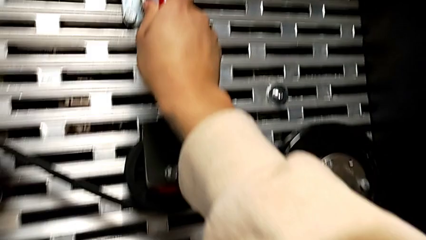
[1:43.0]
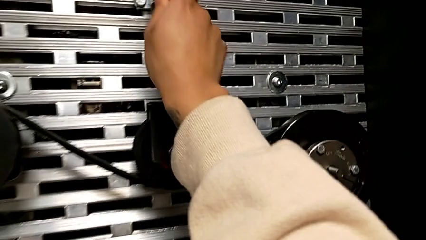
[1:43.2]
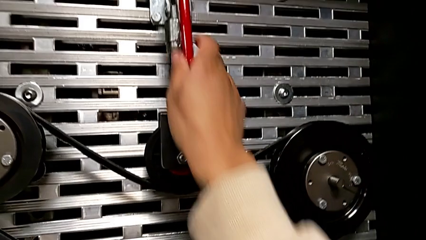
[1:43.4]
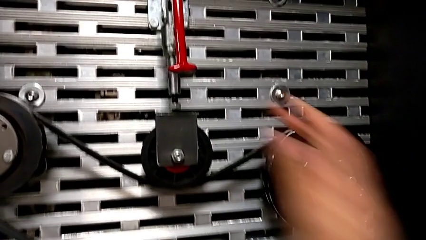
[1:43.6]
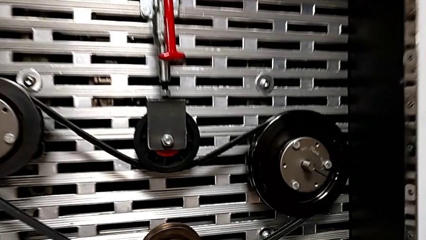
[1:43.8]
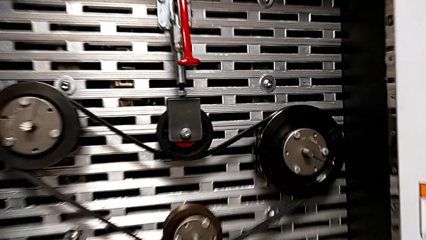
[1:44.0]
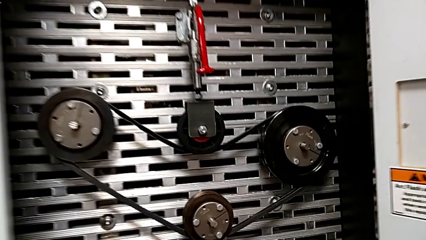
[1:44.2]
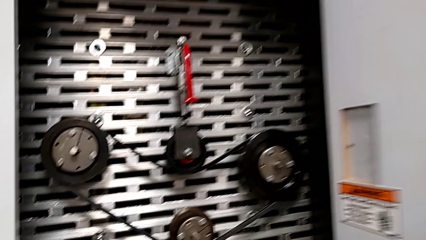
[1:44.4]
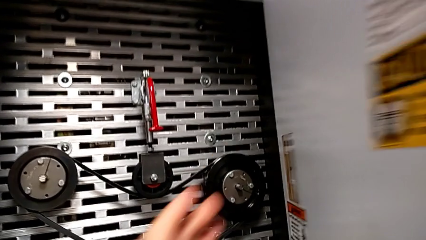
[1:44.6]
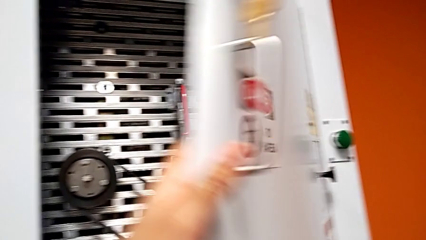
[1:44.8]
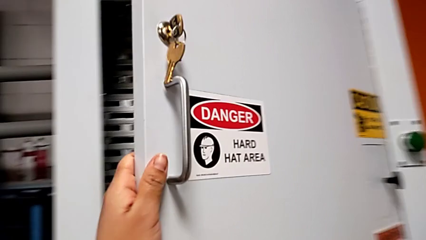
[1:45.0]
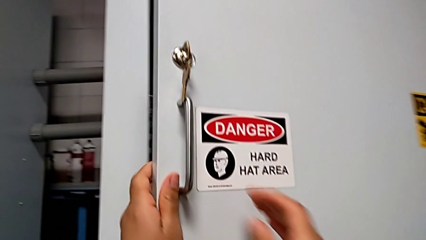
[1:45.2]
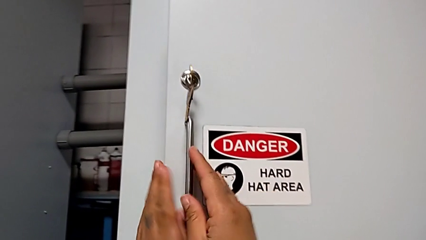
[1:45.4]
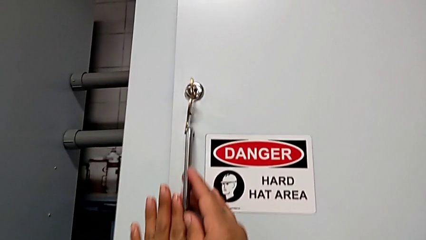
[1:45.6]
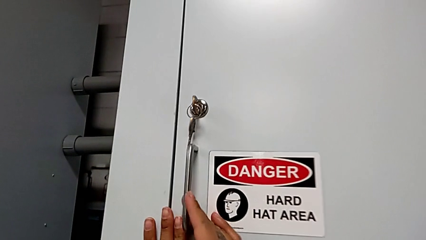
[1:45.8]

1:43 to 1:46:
The camera wearer closes the door. They close the front panel door.

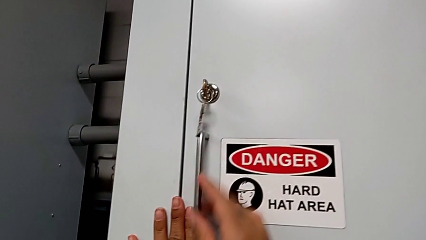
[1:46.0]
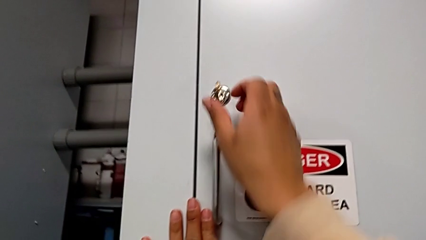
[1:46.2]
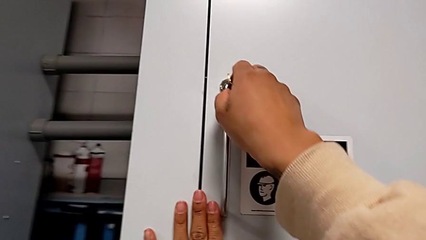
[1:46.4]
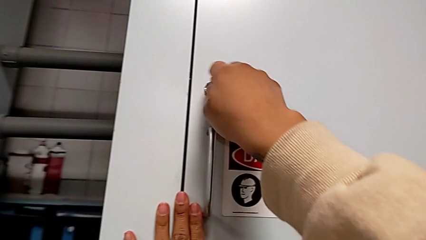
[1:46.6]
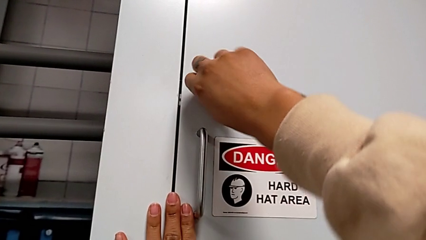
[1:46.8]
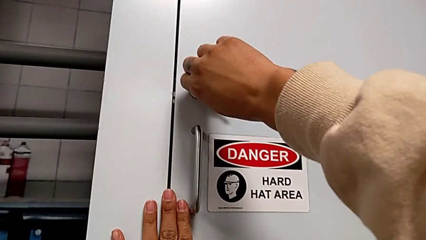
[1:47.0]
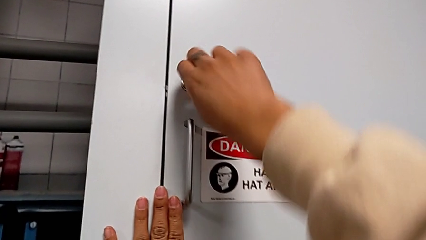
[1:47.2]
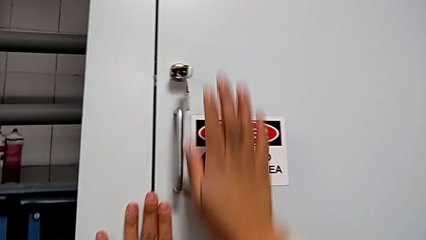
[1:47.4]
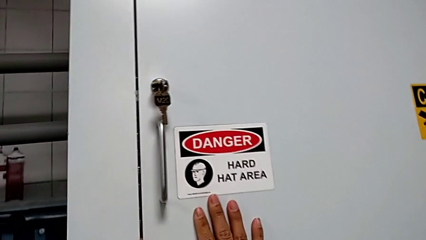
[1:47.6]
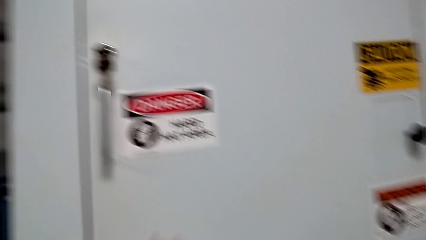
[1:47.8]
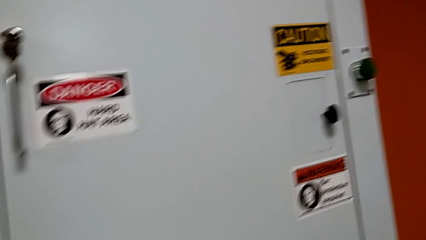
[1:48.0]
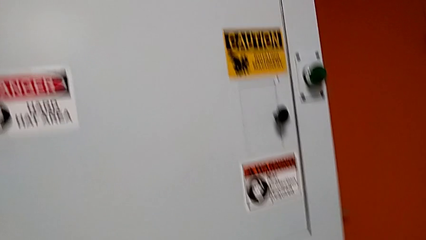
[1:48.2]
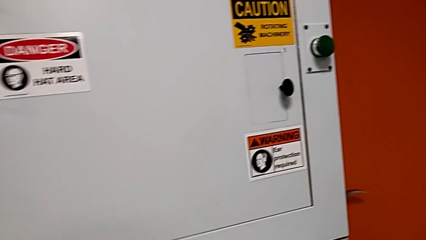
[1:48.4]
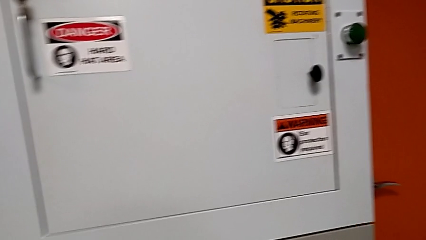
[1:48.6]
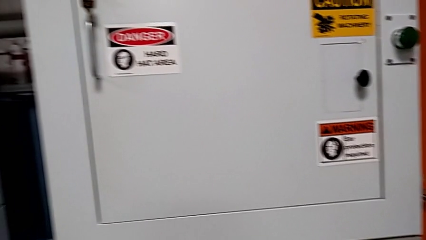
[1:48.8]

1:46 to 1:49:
The camera wearer locks the front panel door. They lock it.
